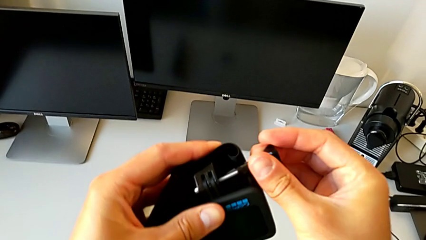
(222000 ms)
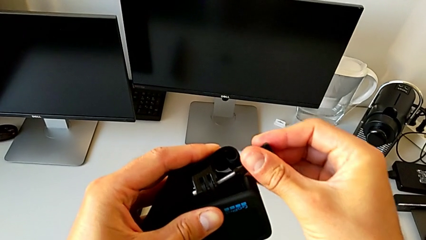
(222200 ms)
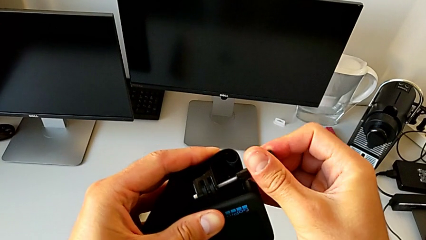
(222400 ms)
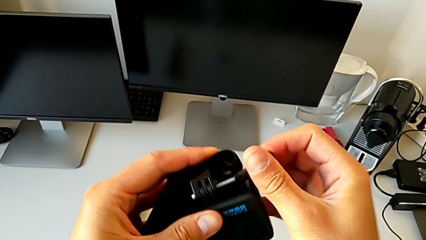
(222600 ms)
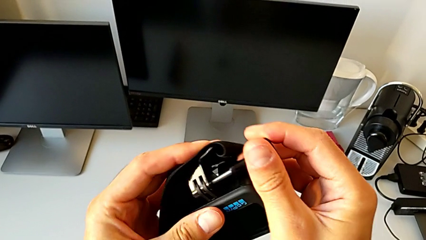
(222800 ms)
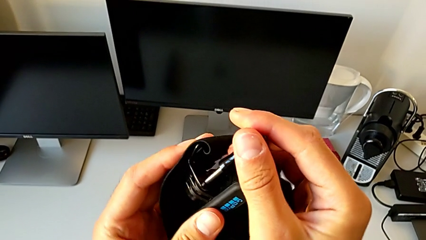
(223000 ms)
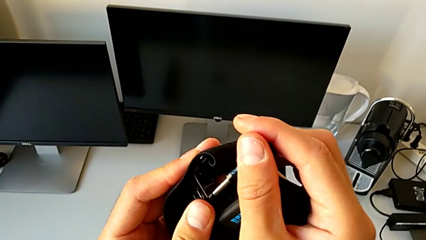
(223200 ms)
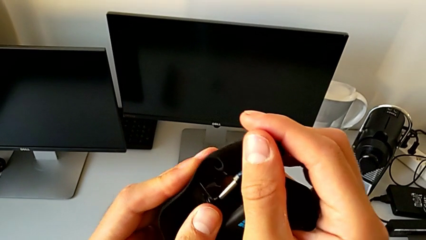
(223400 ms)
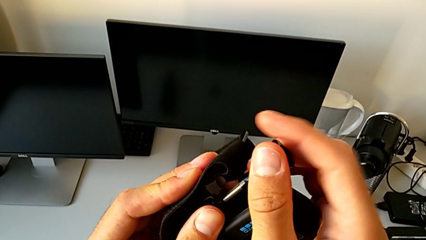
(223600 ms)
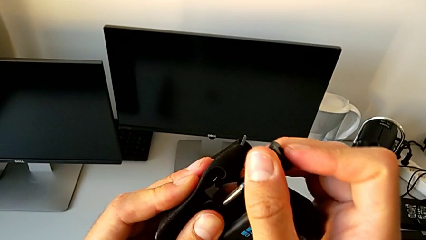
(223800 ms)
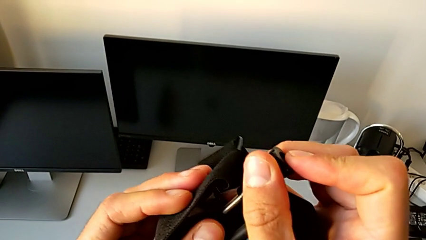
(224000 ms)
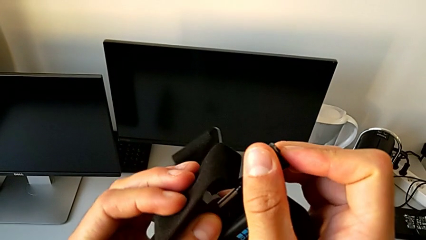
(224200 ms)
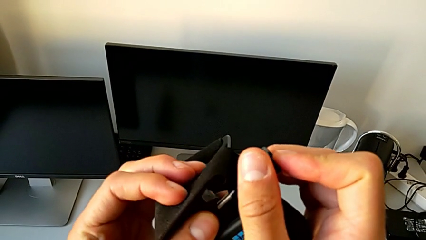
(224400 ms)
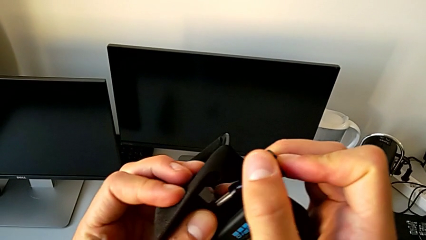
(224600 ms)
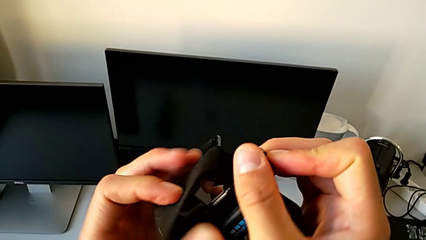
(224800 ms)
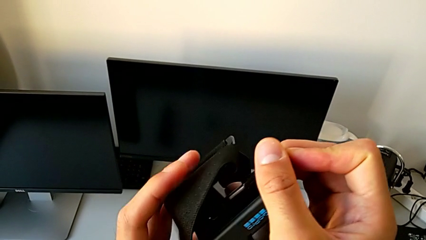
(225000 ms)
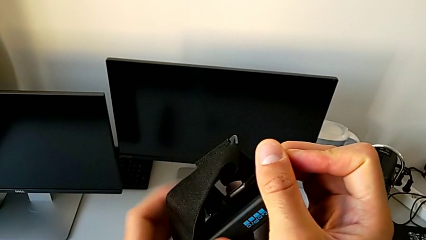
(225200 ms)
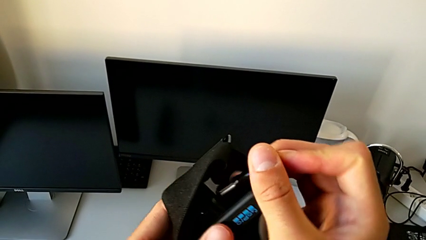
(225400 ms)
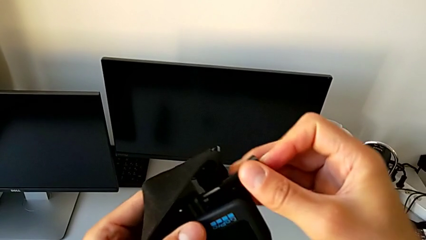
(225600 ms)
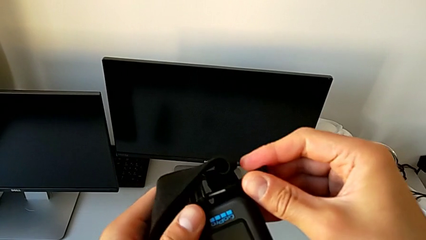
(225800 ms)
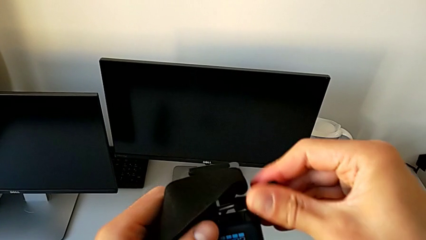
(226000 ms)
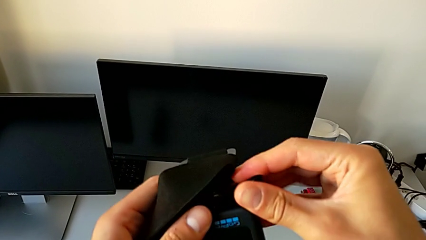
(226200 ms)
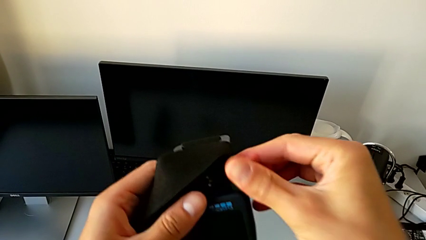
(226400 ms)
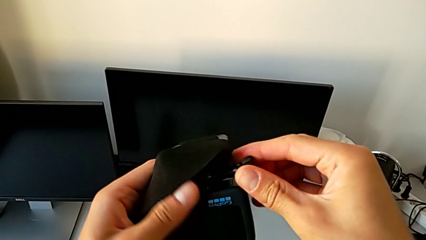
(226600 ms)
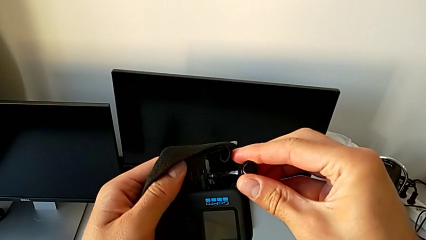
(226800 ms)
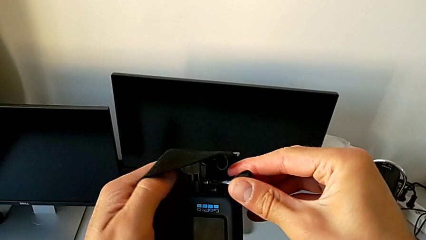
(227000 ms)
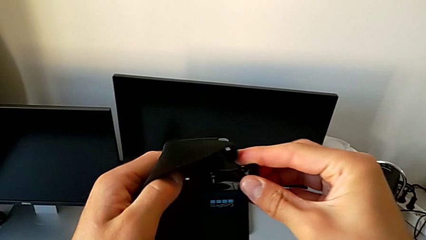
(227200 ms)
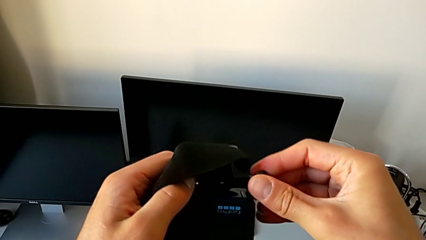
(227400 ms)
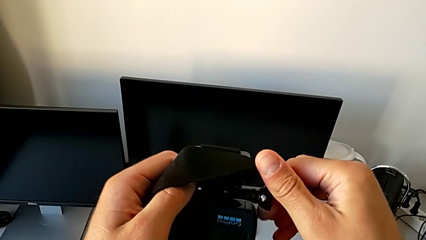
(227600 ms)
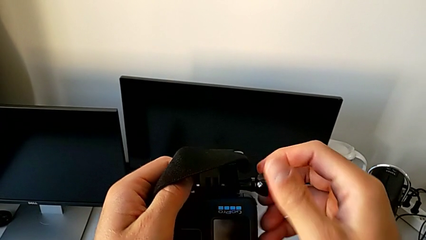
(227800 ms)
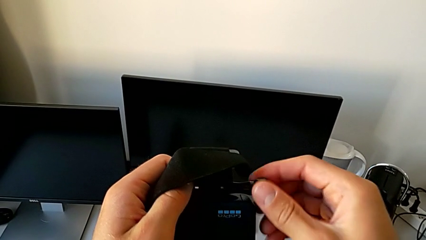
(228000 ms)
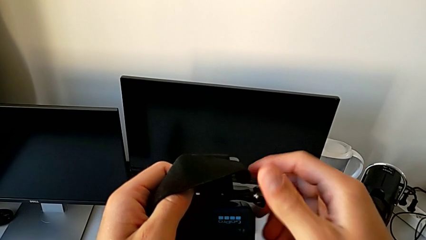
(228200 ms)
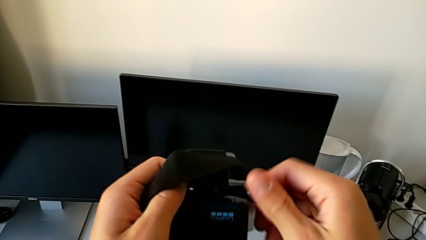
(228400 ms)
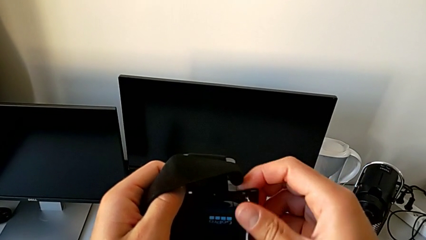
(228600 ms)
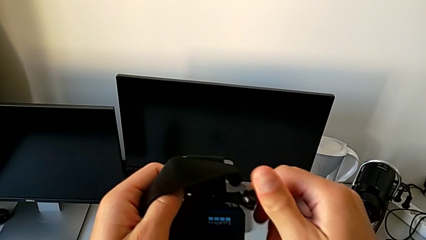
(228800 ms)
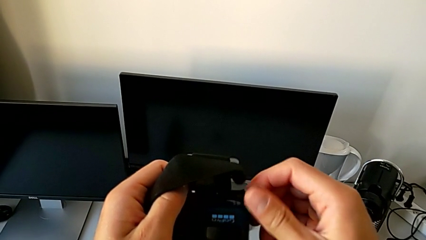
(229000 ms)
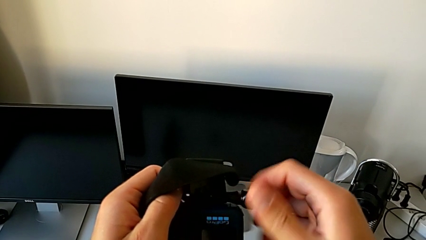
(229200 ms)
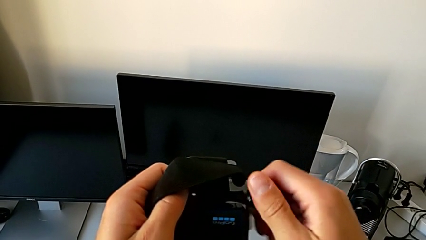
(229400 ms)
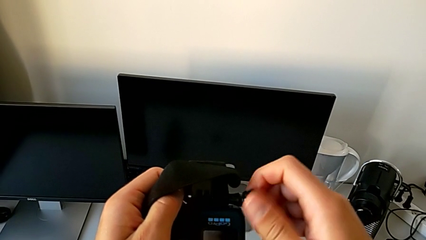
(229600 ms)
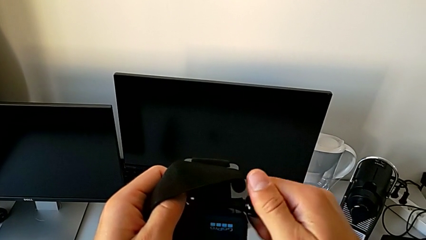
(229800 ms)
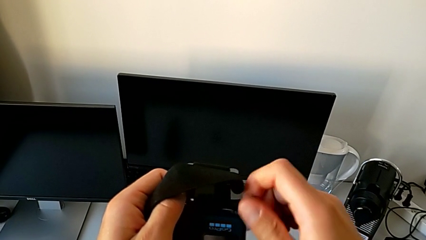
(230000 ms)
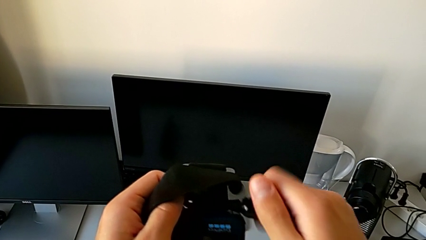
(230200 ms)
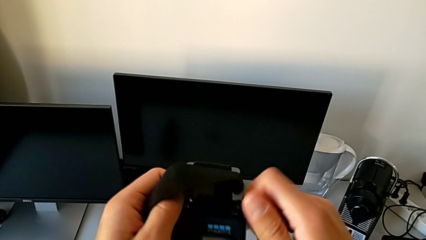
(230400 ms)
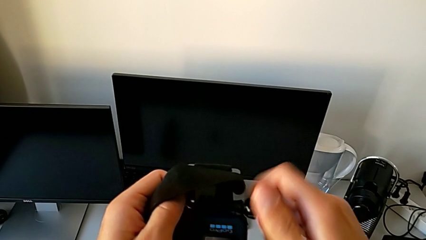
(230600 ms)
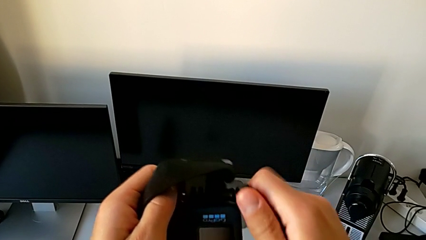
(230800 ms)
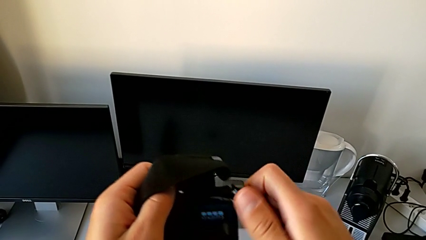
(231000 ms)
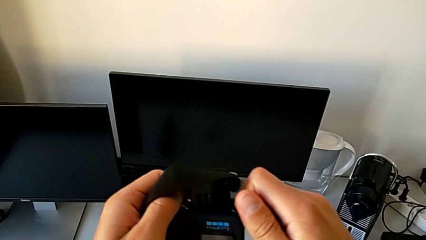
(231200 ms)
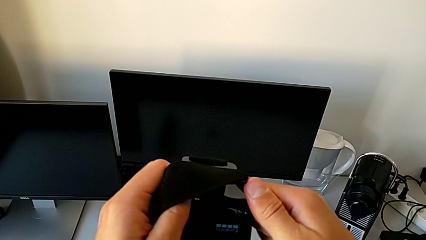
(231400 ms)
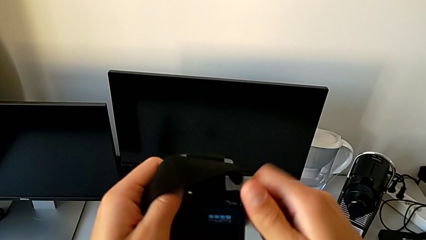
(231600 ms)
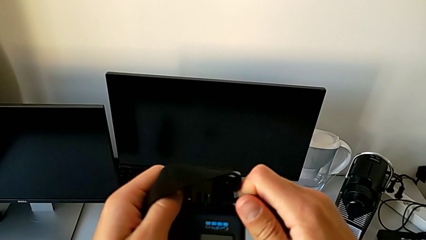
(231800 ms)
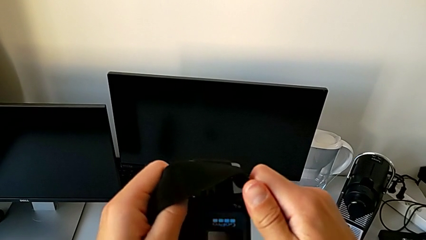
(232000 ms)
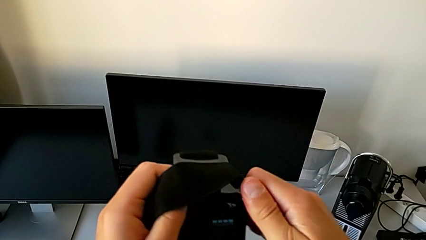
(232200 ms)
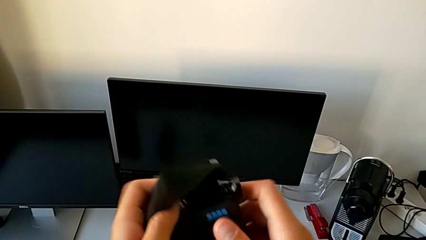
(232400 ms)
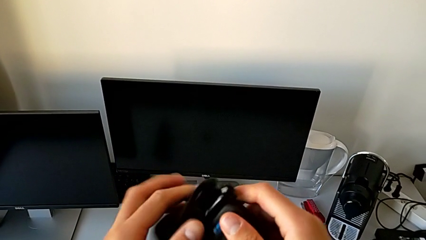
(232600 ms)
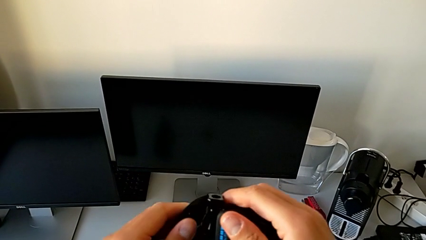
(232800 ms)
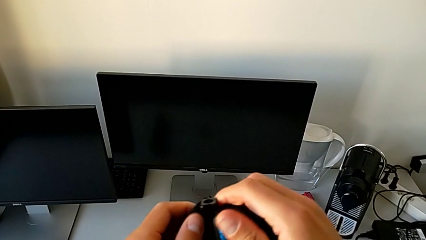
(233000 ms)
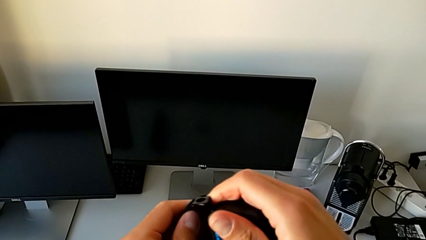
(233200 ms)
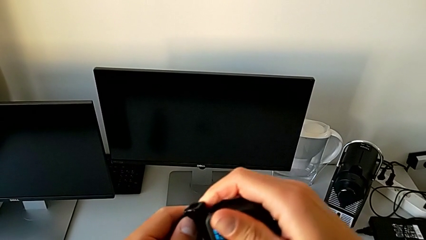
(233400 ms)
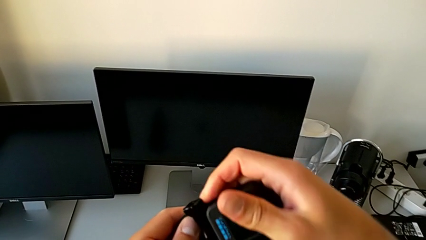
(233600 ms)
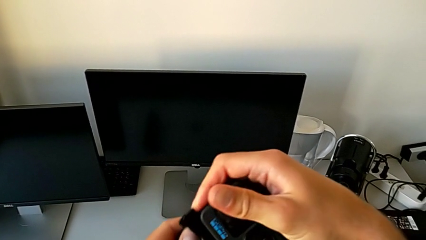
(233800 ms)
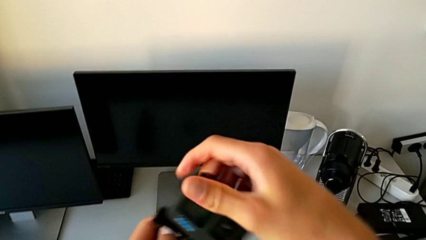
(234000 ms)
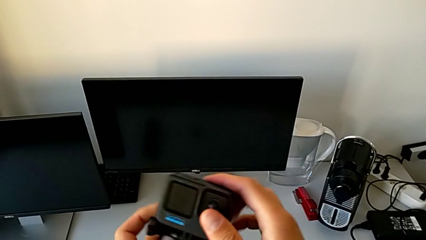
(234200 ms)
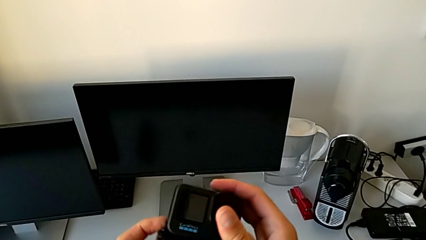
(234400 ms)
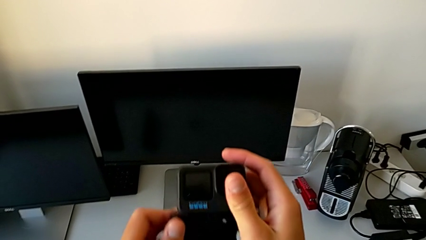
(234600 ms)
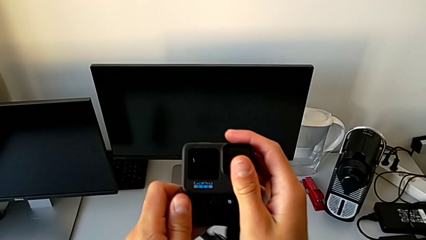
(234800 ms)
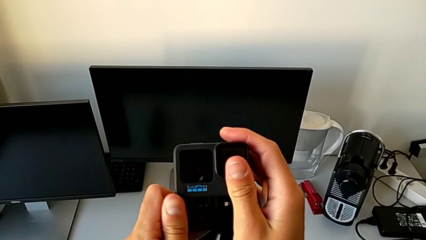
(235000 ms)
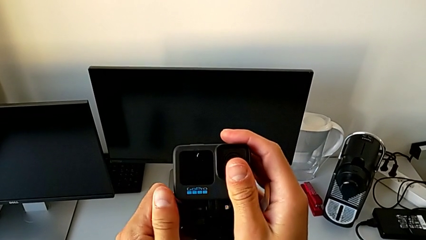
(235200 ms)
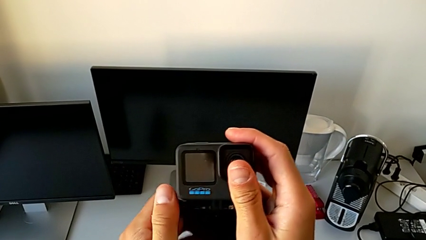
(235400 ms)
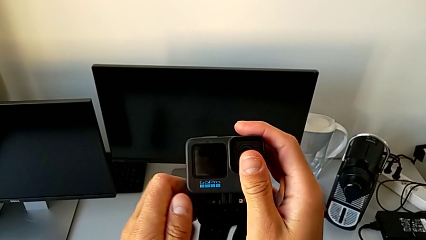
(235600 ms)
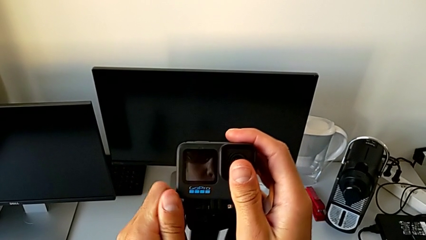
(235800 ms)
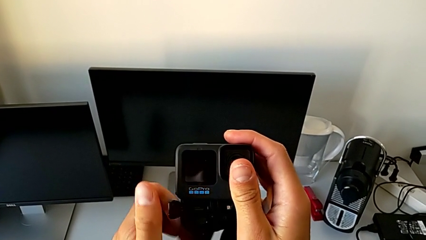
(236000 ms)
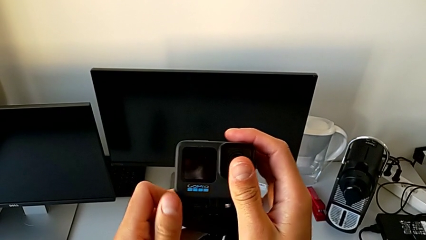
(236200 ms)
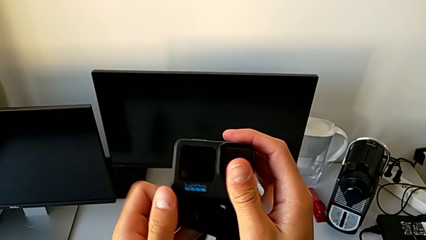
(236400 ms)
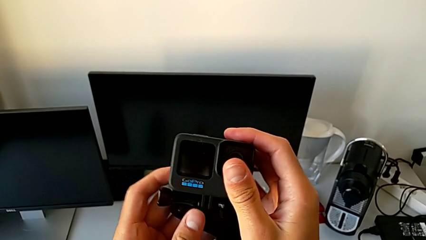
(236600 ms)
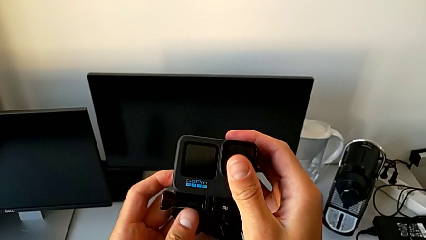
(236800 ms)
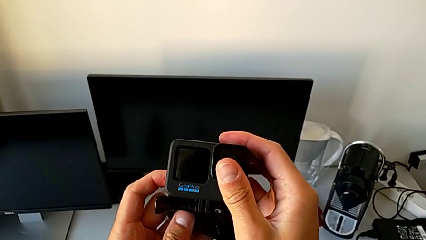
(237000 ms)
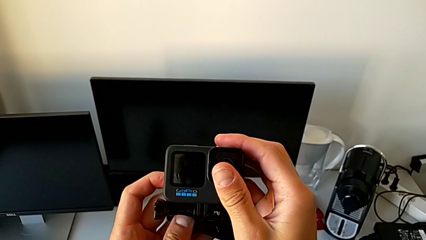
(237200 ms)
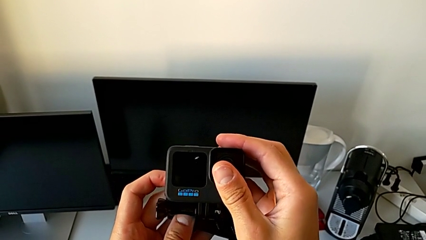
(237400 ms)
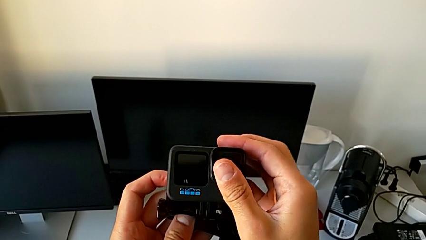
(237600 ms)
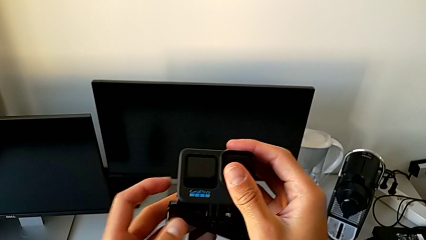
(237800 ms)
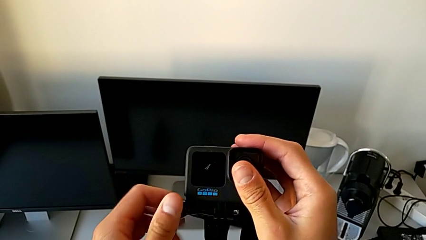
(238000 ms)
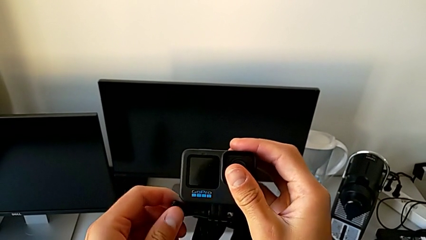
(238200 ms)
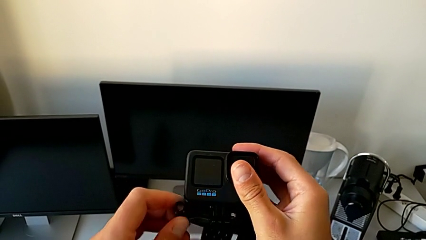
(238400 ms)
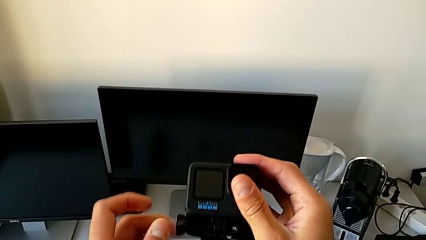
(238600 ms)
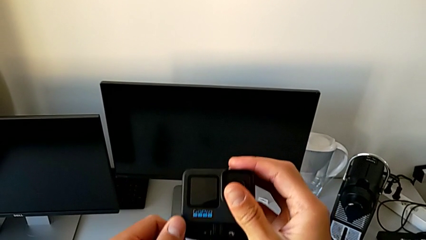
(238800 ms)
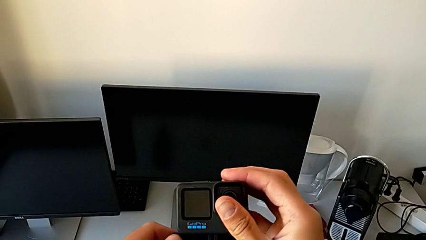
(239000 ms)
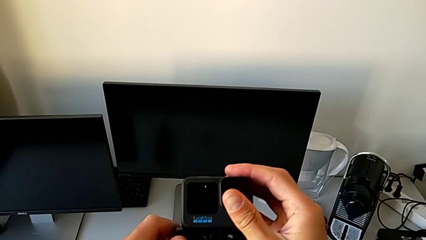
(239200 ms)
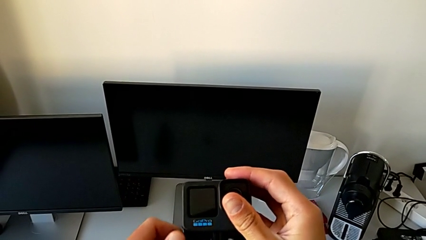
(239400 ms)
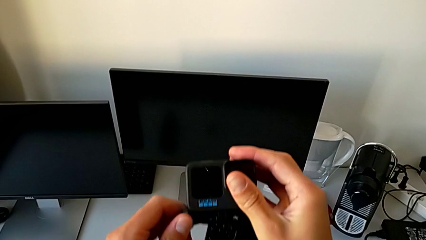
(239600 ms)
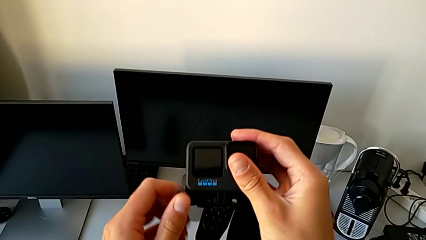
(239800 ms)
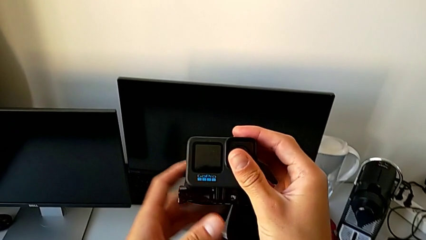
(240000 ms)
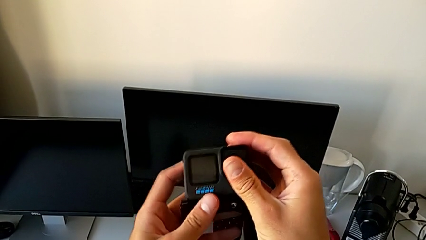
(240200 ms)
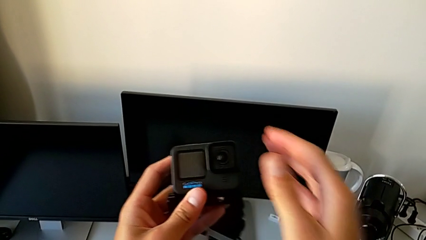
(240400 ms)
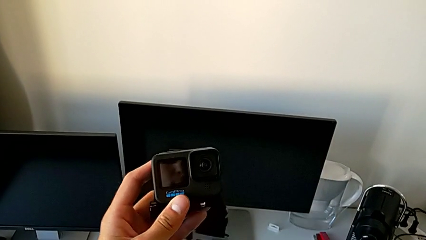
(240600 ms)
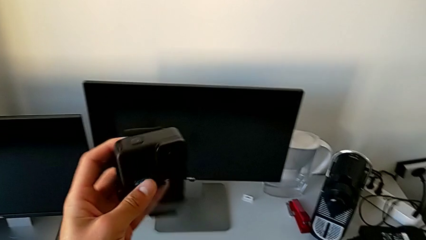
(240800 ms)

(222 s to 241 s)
The camera wearer is assembling the GoPro onto the strap. They assemble the GoPro and screw the screw.
